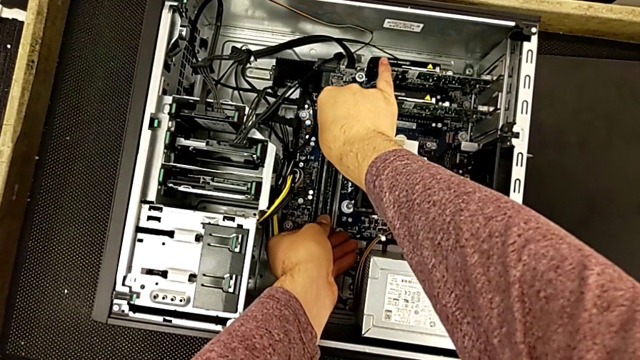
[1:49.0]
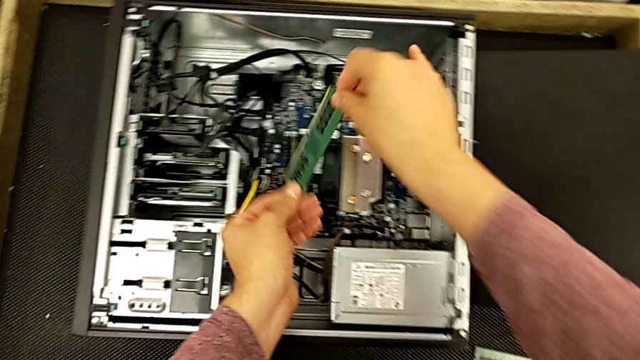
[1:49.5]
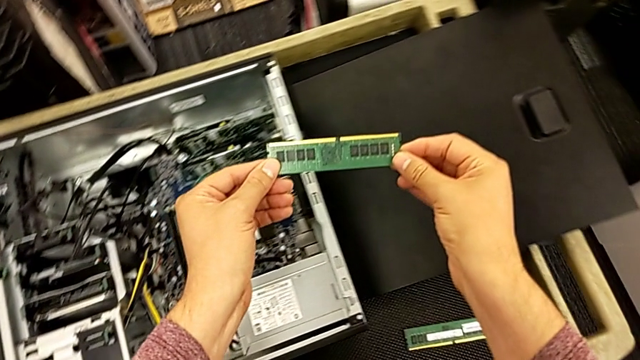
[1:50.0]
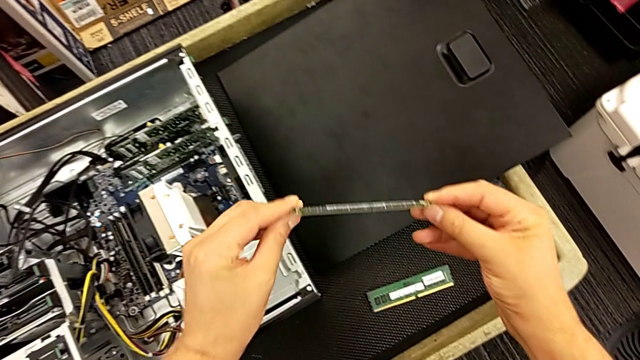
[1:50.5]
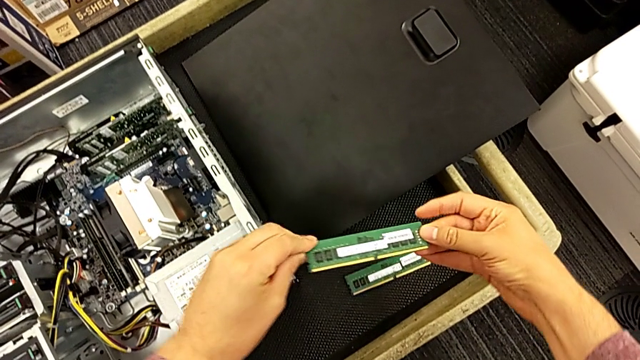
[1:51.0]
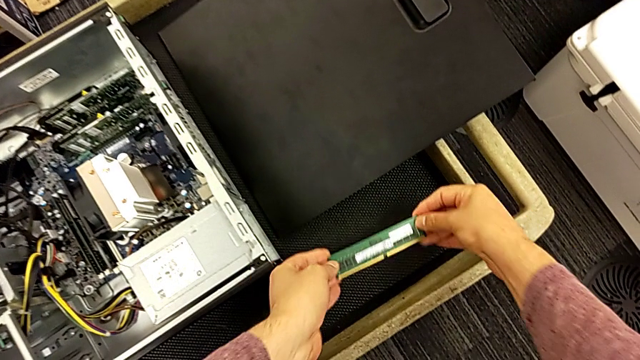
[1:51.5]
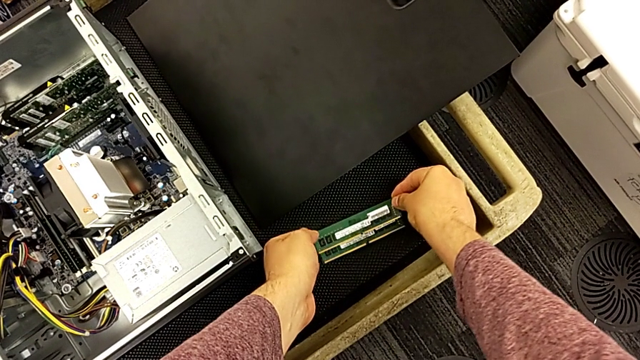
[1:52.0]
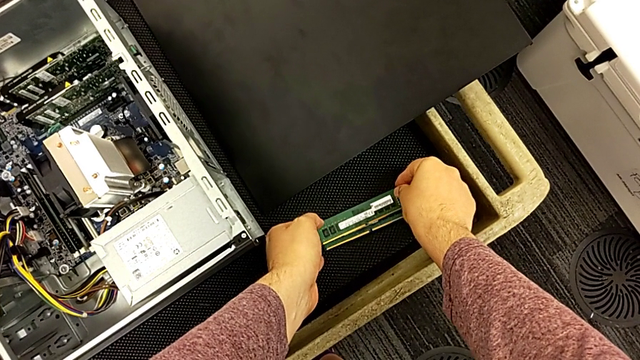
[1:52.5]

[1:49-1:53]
The camera wearer is removing the second RAM card. They withdraw the second RAM and place it.

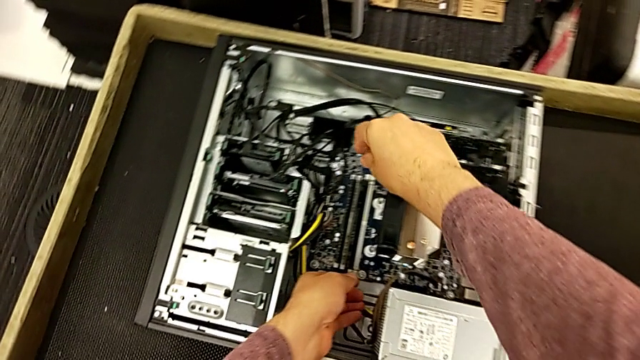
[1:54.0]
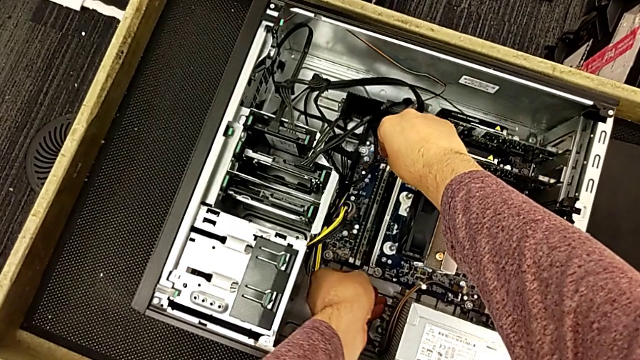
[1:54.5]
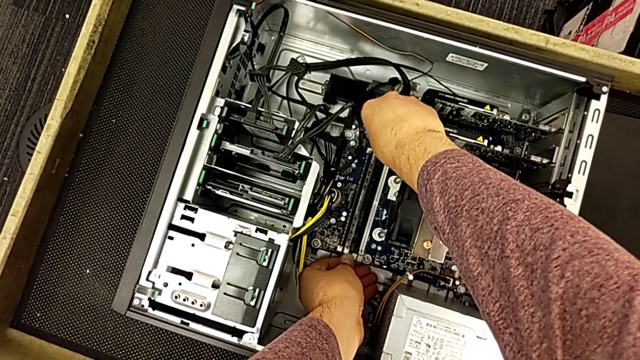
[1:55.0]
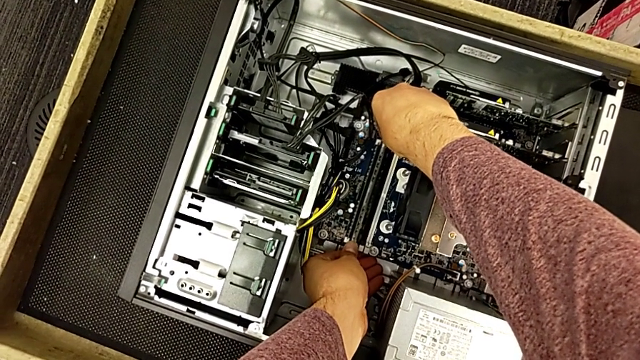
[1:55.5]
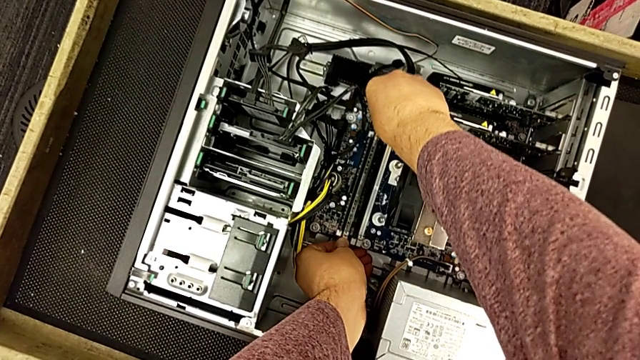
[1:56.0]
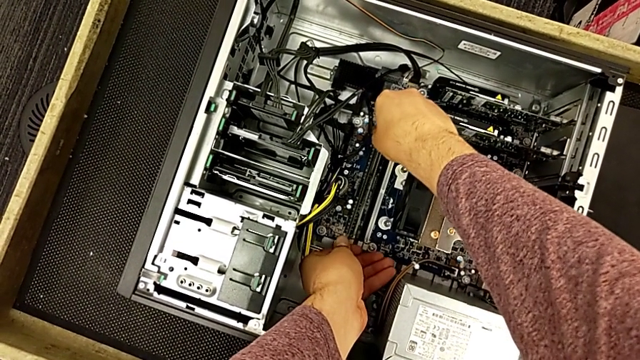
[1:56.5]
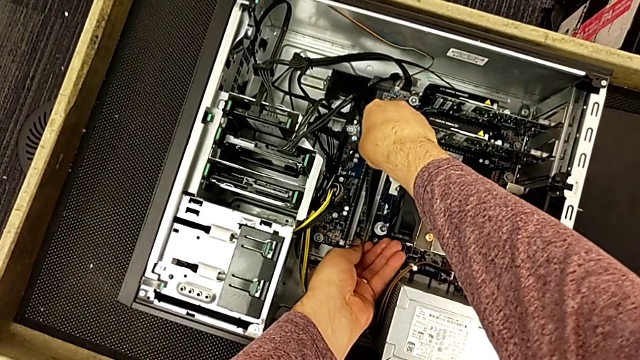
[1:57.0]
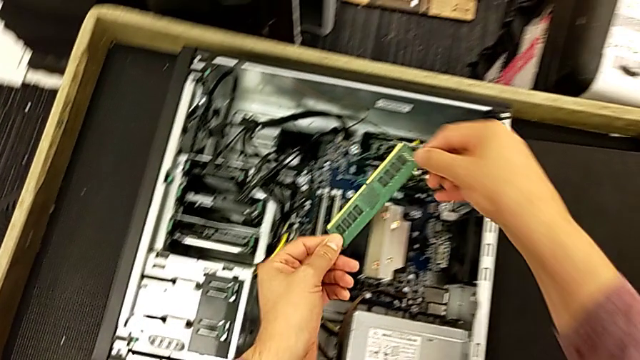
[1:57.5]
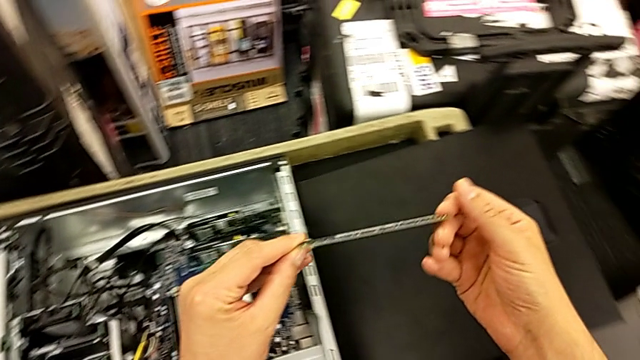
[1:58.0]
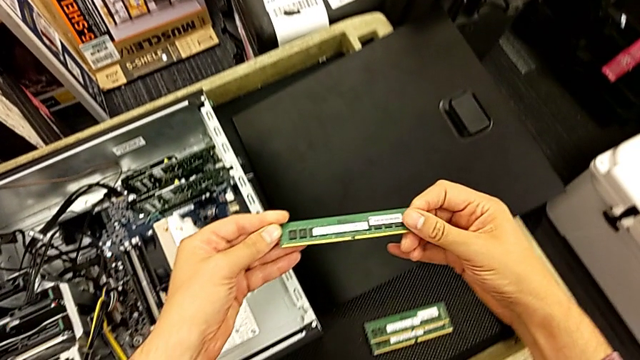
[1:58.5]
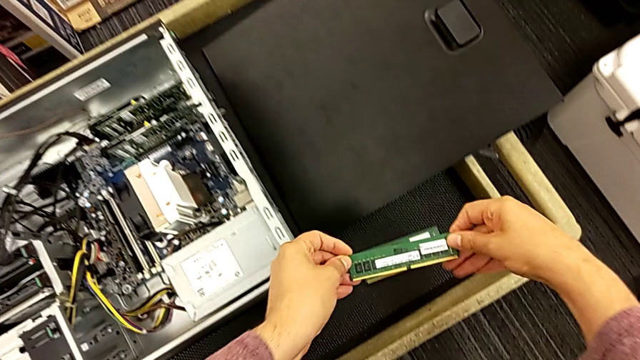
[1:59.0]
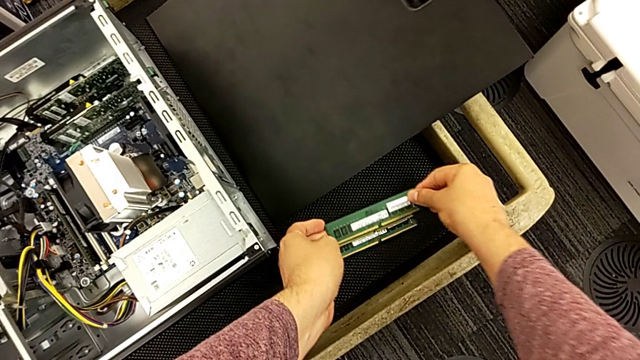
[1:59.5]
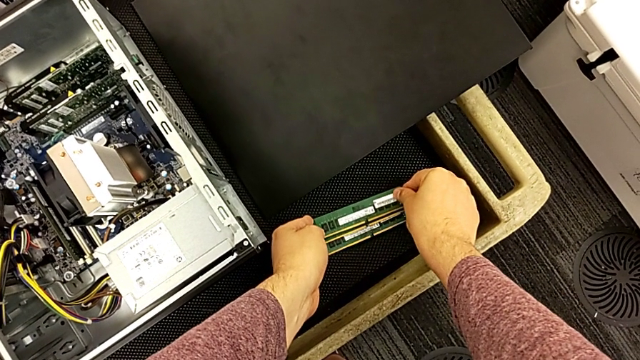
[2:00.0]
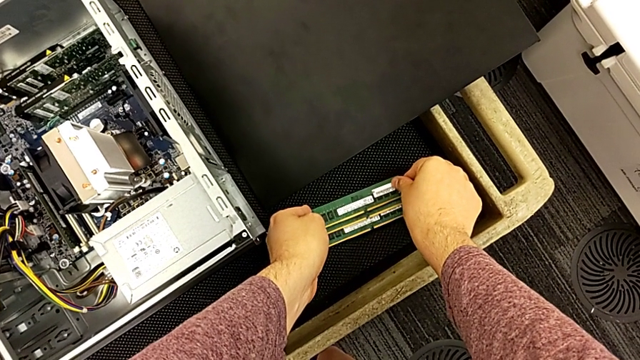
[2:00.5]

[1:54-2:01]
The camera wearer withdraws the third RAM card. They press the third RAM tab, withdraw the third RAM and place it.

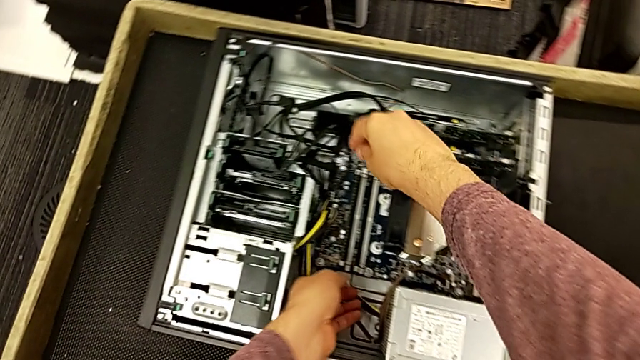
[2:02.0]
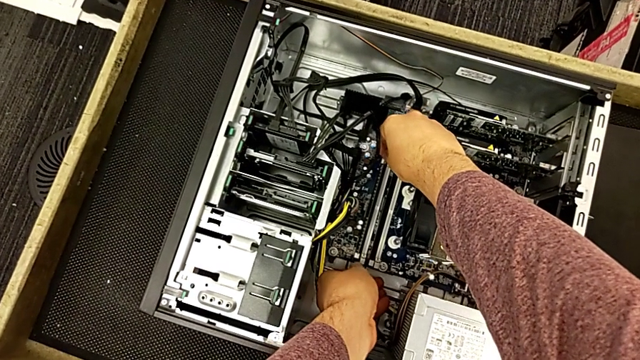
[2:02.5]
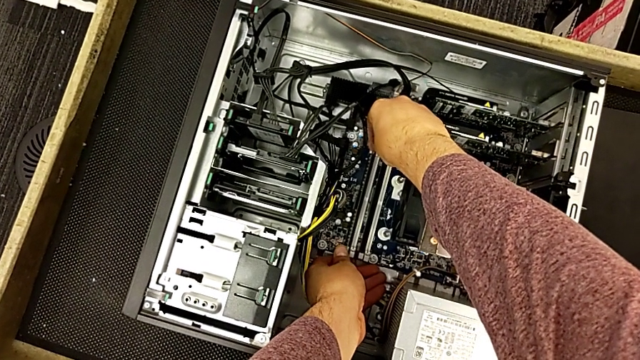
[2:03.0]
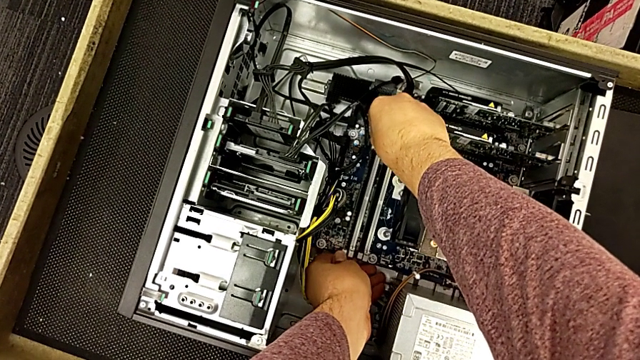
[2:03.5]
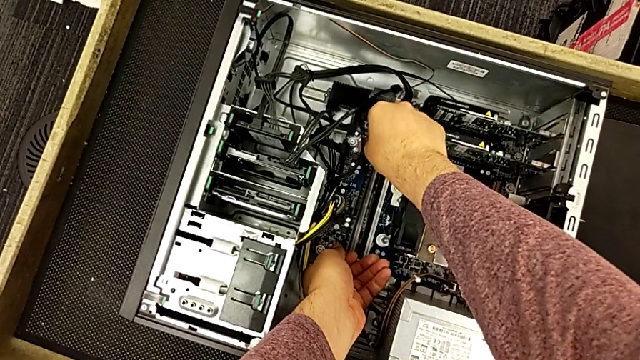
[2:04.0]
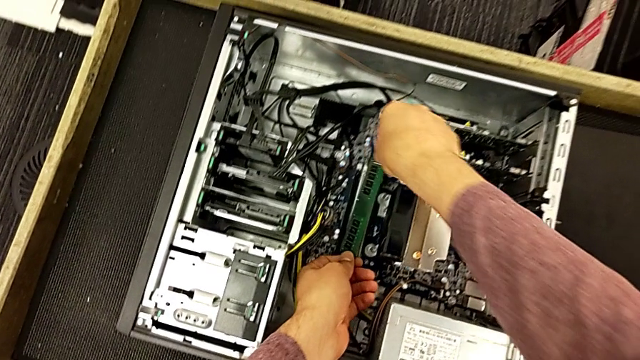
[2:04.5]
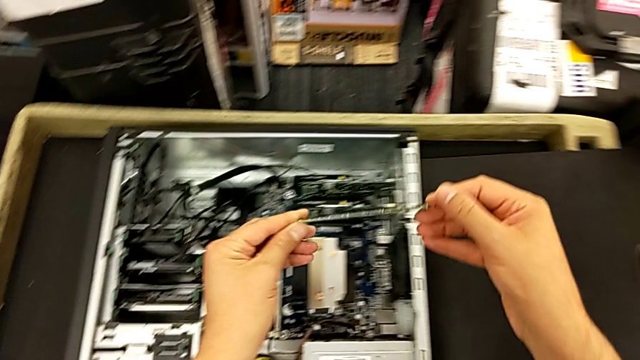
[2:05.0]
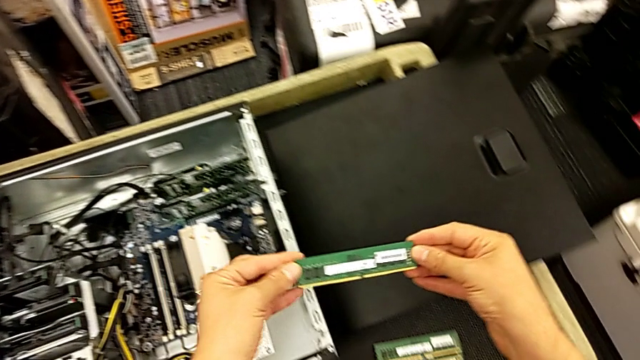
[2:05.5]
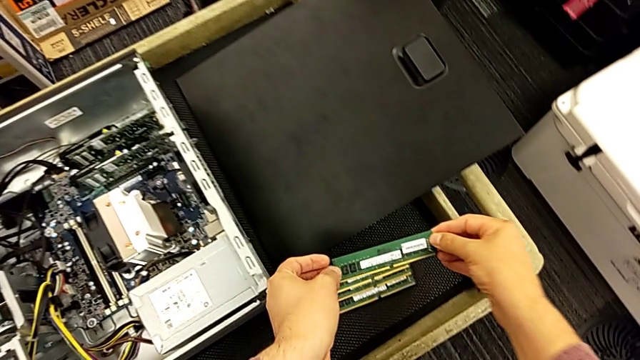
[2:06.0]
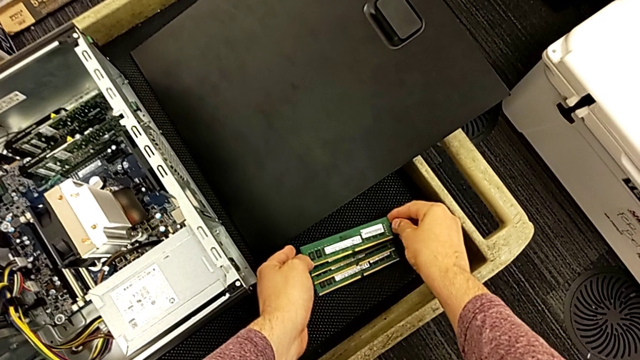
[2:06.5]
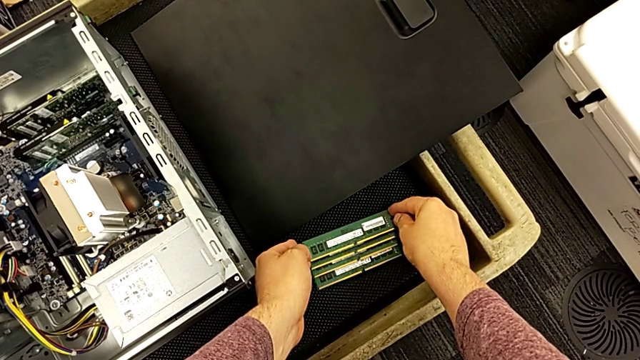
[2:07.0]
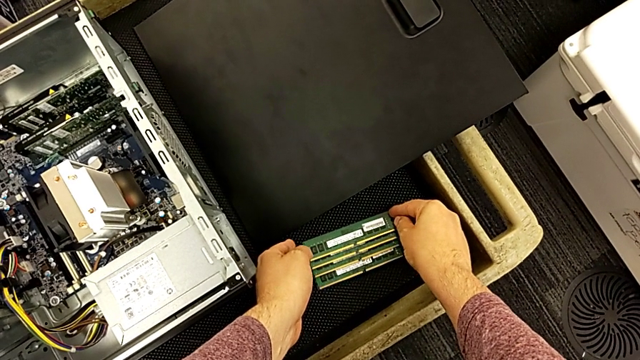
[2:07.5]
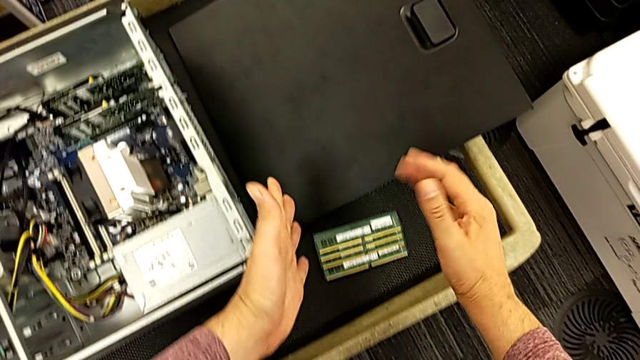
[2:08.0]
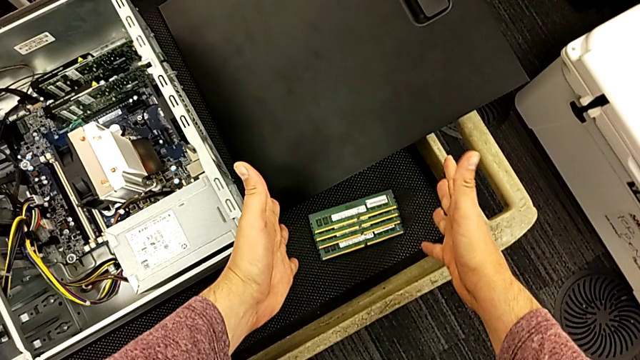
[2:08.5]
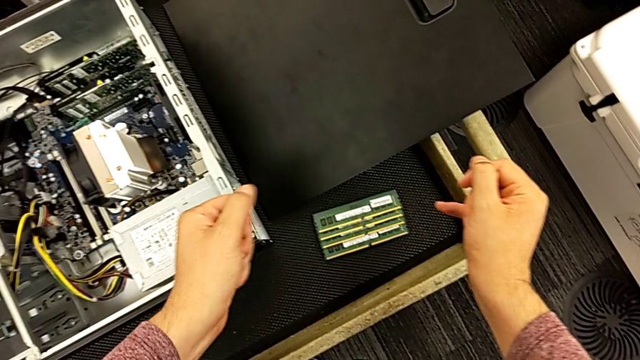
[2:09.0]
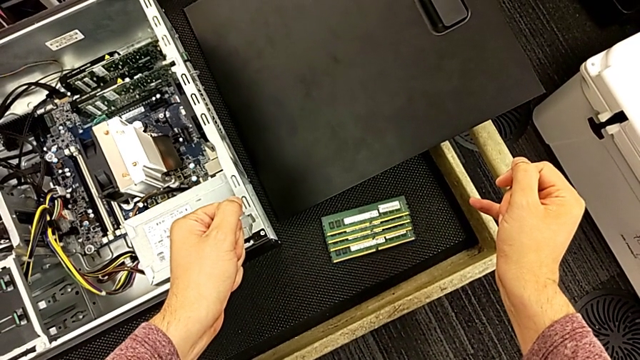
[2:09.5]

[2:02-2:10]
The camera wearer removes the fourth RAM card. They press the fourth RAM tab, withdraw the fourth RAM and place it.

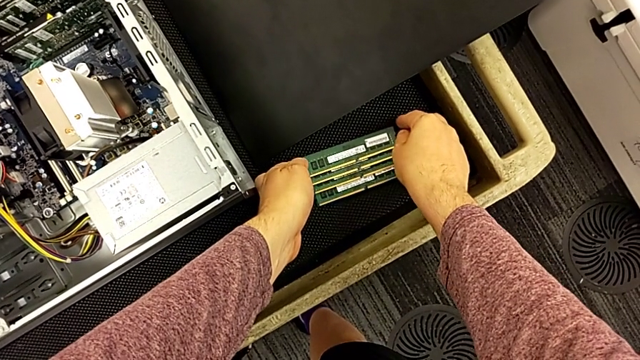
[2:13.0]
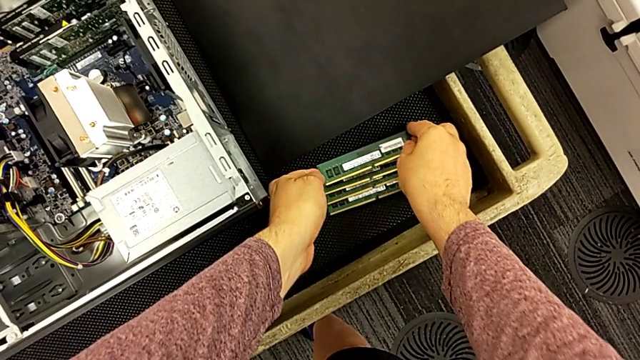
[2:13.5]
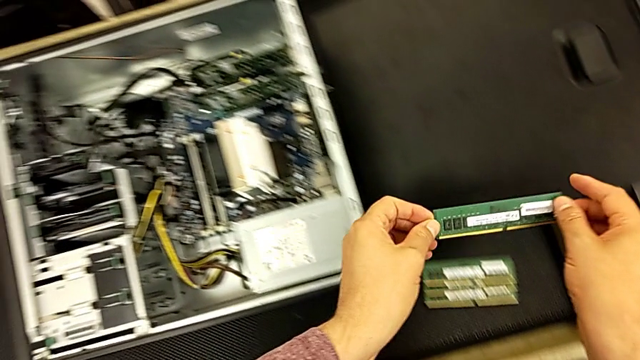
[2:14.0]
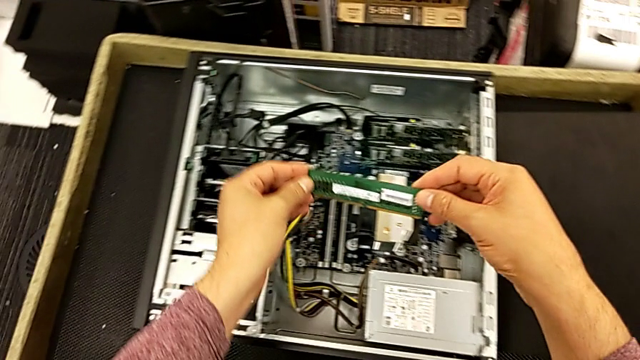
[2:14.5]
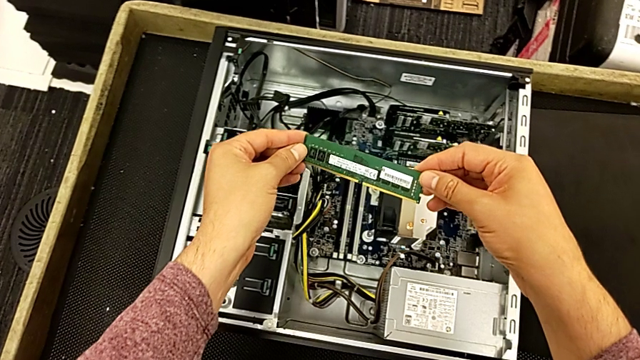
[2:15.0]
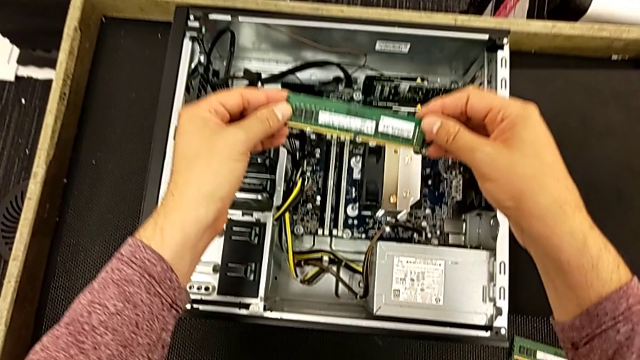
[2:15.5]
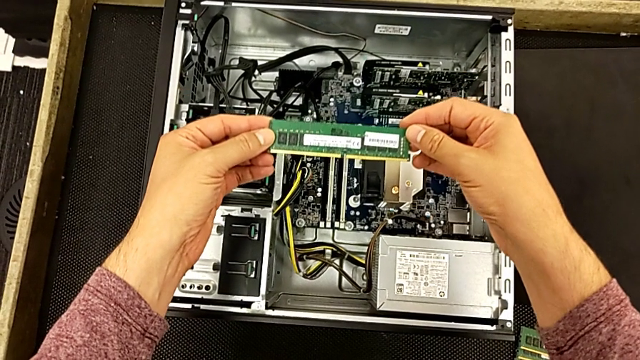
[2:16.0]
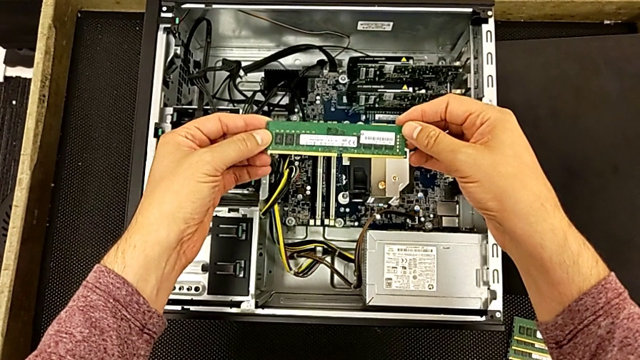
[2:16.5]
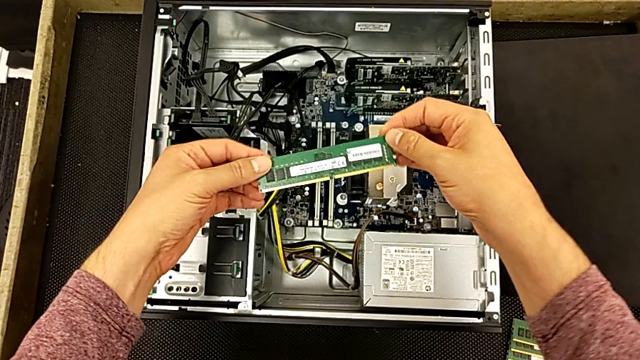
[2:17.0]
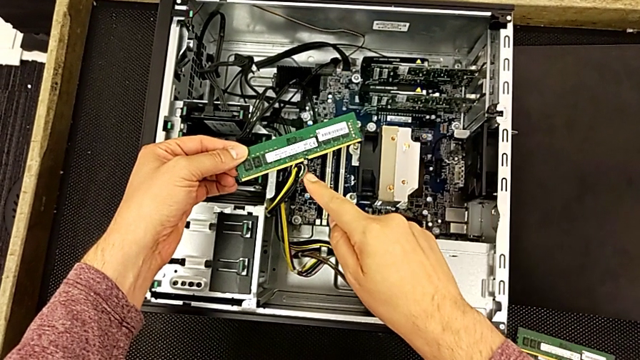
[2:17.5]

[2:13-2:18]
The camera wearer is inserting the first RAM card. They grab the first RAM and begin to hold it.
